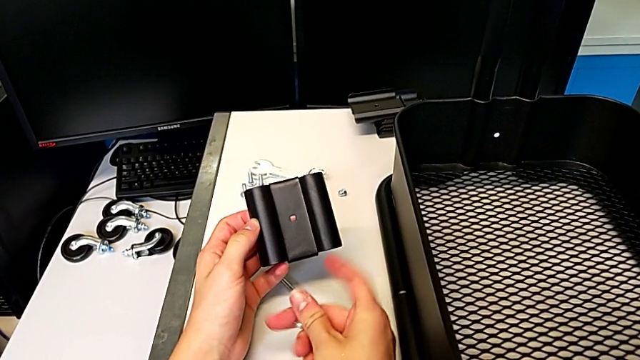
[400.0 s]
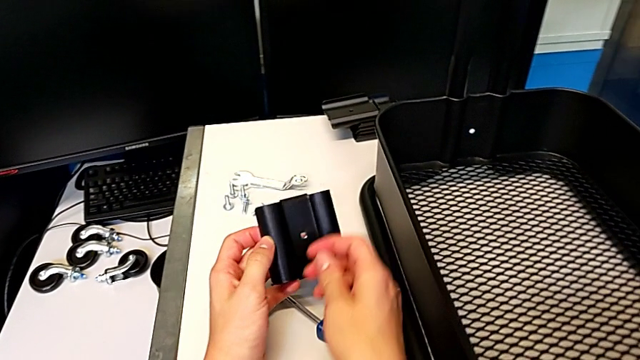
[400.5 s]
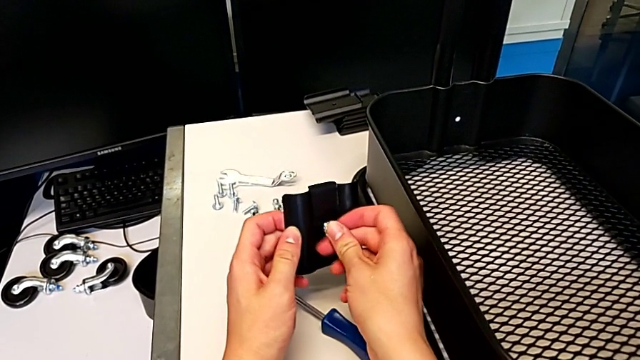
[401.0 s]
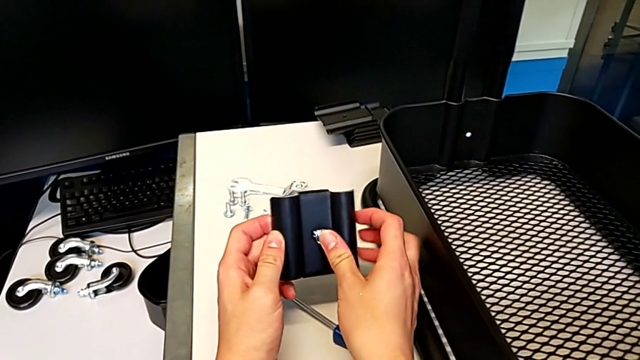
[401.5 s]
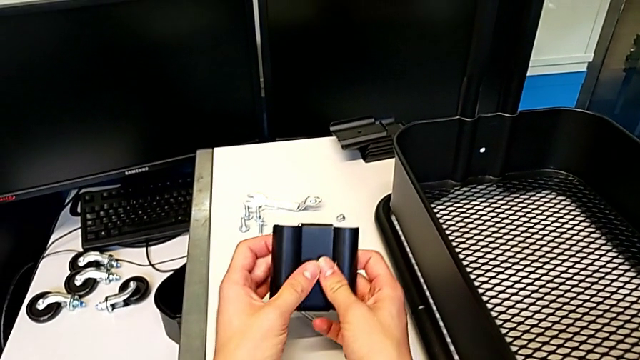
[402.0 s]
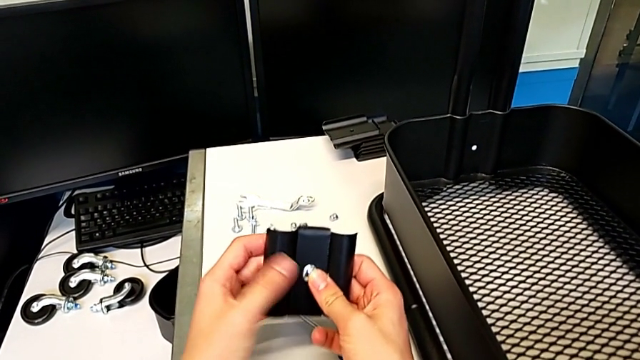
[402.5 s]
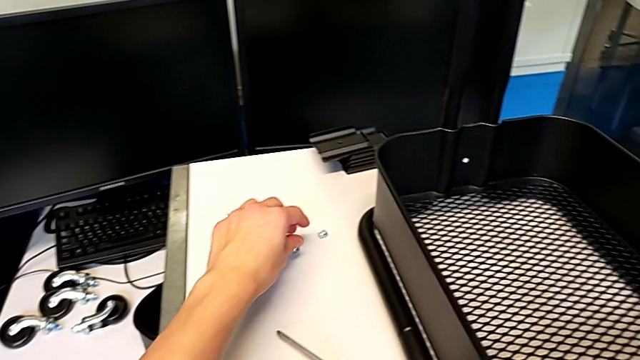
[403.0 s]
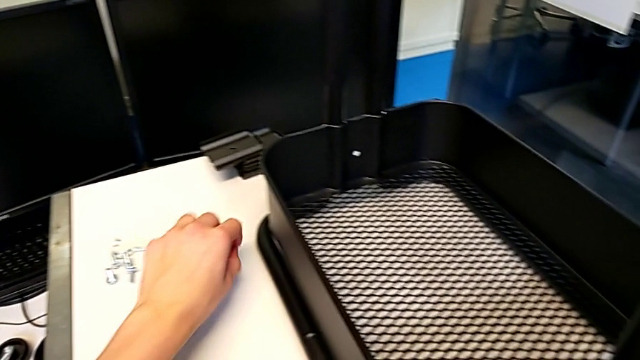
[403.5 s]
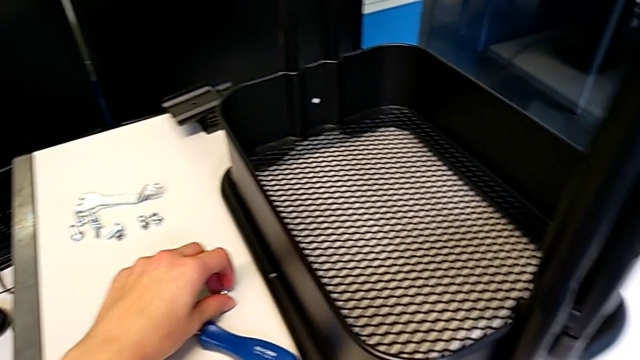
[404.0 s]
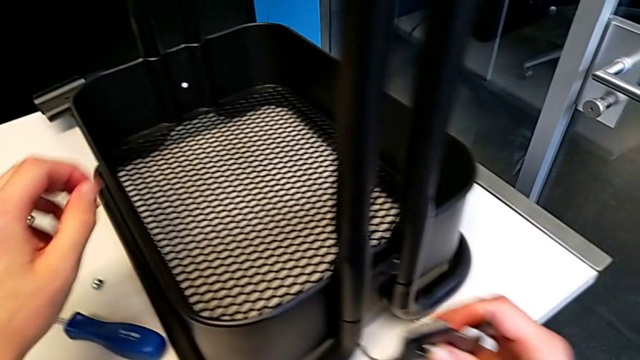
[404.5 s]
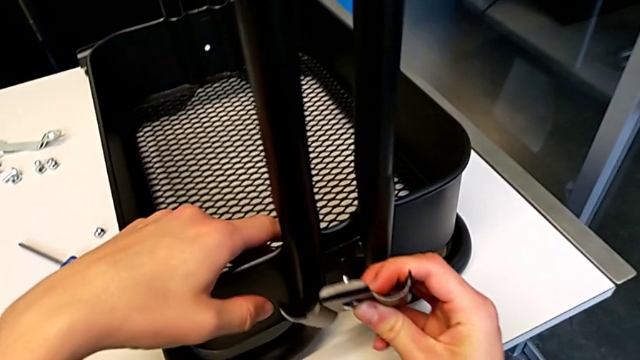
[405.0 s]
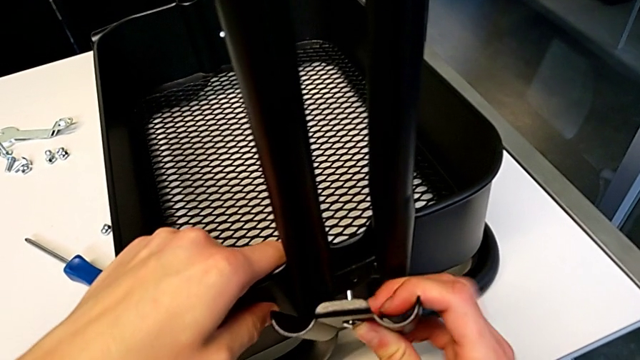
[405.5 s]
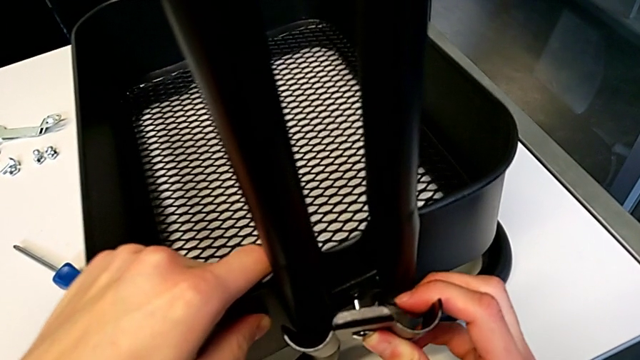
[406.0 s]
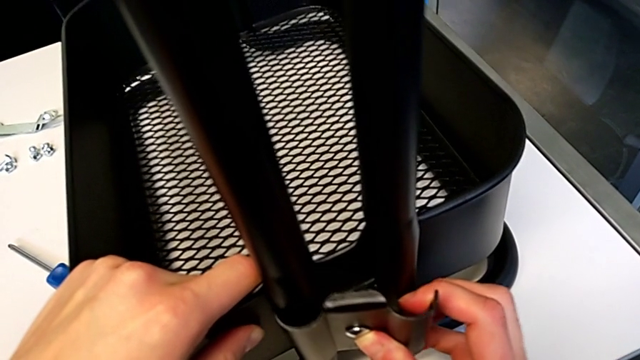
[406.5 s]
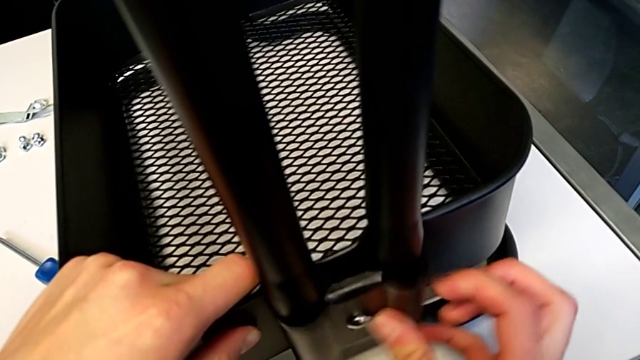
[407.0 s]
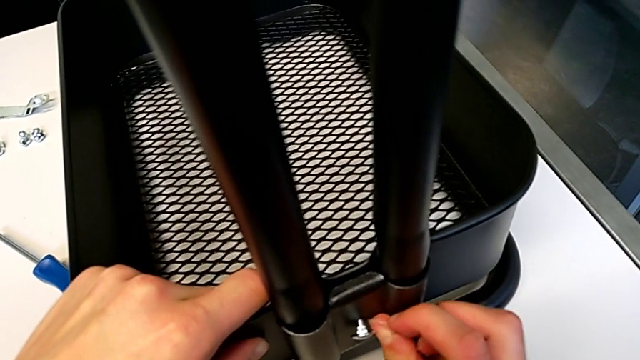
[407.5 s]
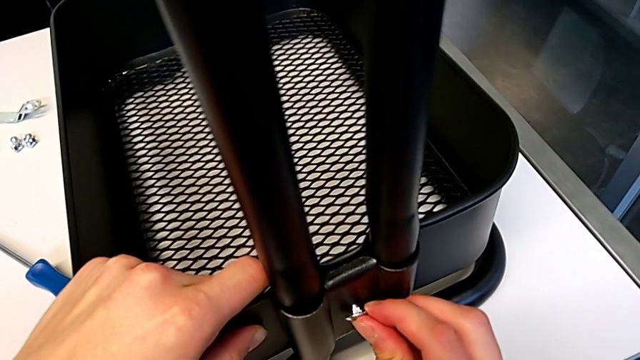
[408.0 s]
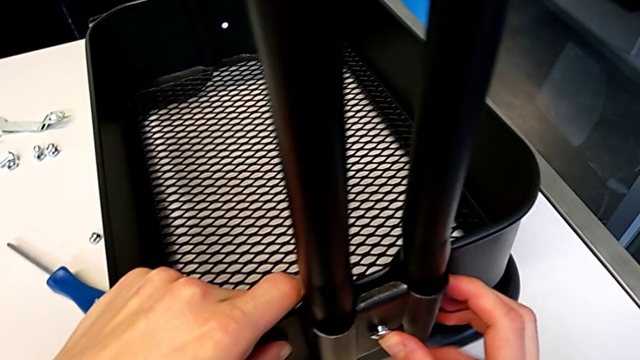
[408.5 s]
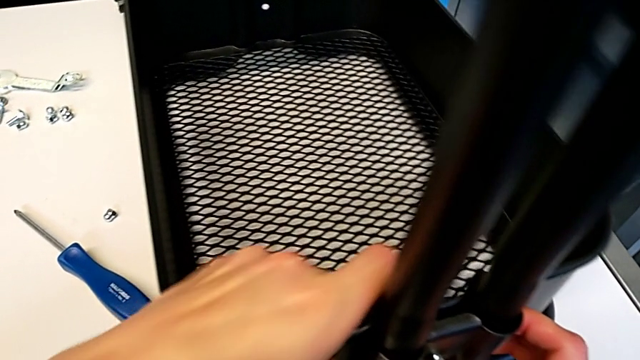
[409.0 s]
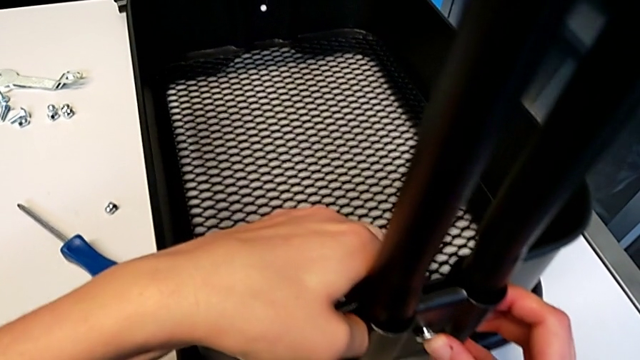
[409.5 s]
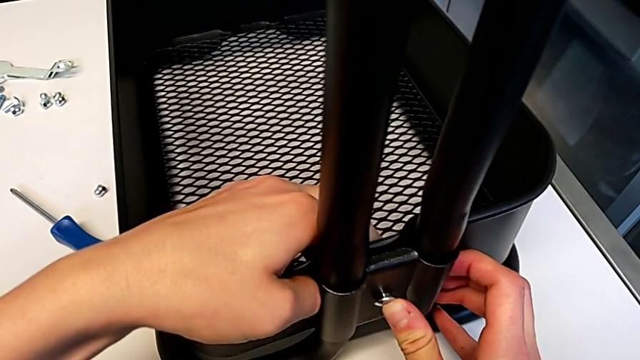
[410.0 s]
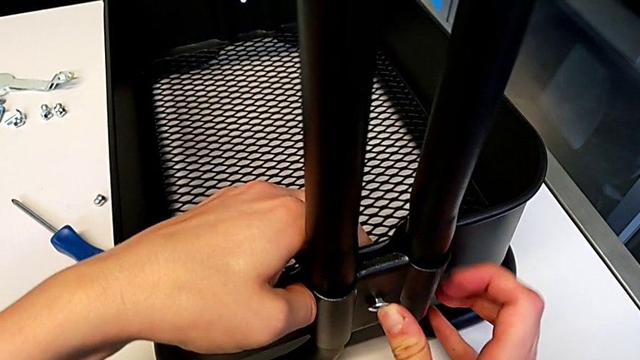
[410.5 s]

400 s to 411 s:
The camera wearer is assembling the first bracket in the bottom tray. They insert the bolt, grab the hexagon cap nut, place it, assemble the bracket and insert the bolt.

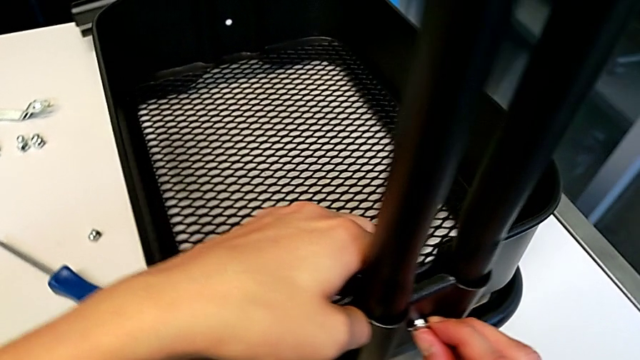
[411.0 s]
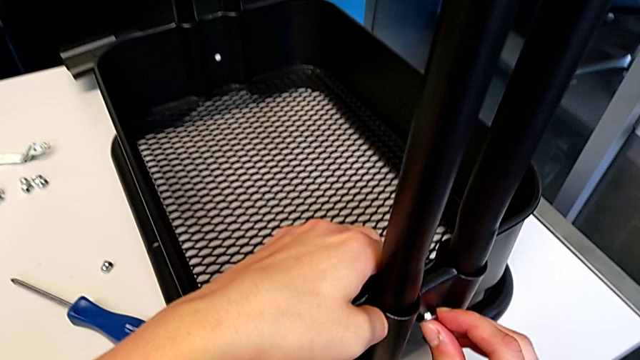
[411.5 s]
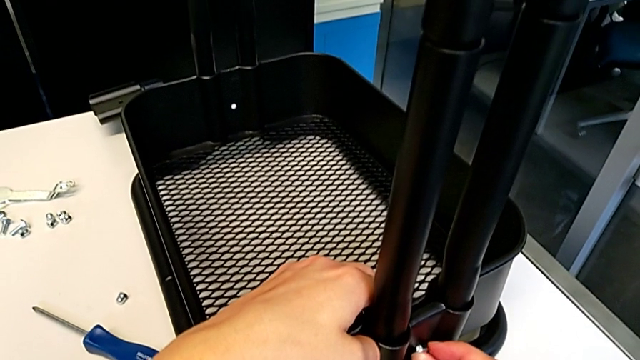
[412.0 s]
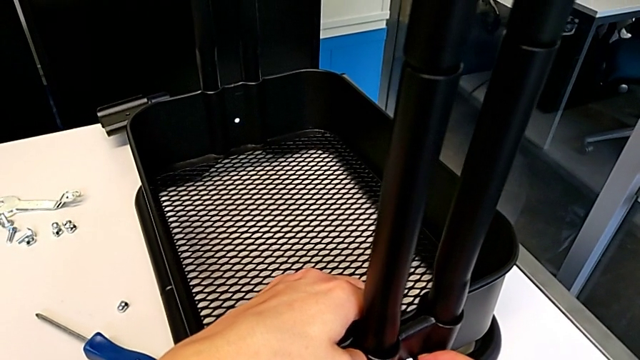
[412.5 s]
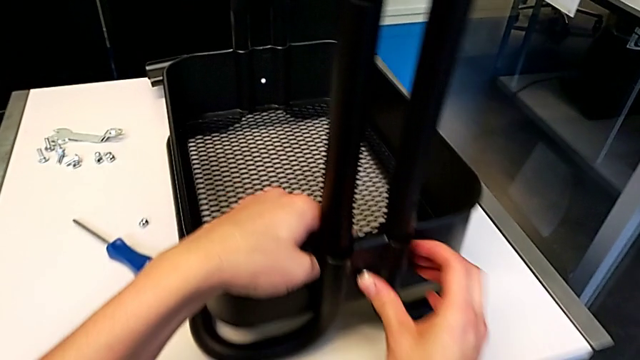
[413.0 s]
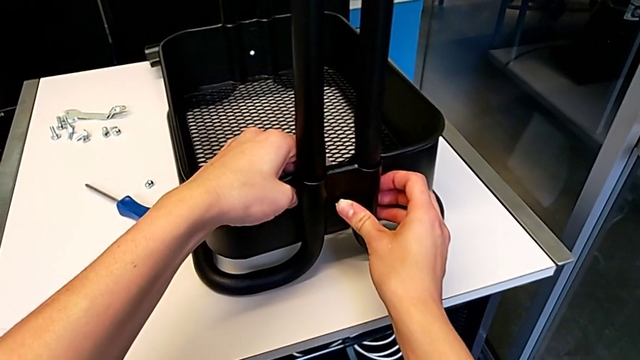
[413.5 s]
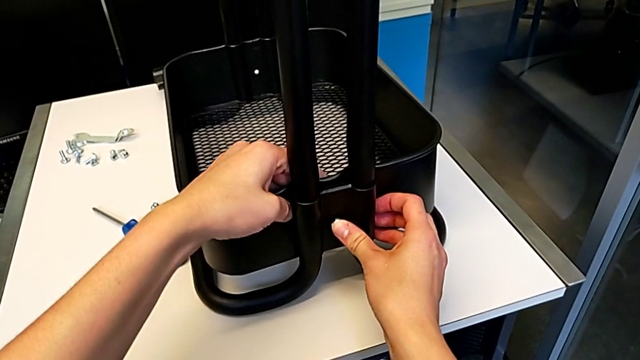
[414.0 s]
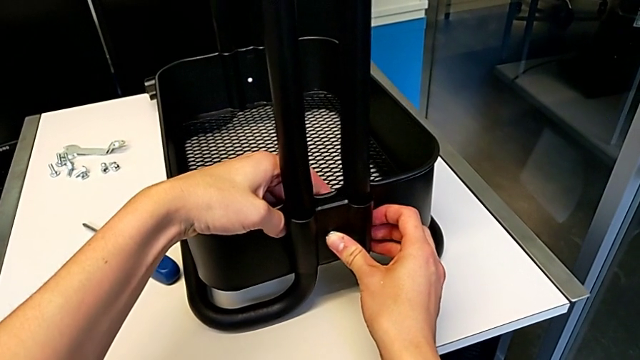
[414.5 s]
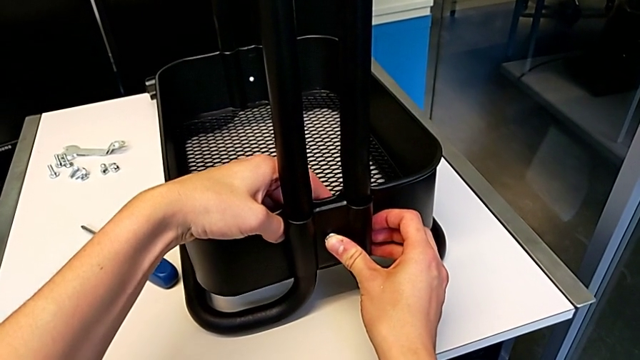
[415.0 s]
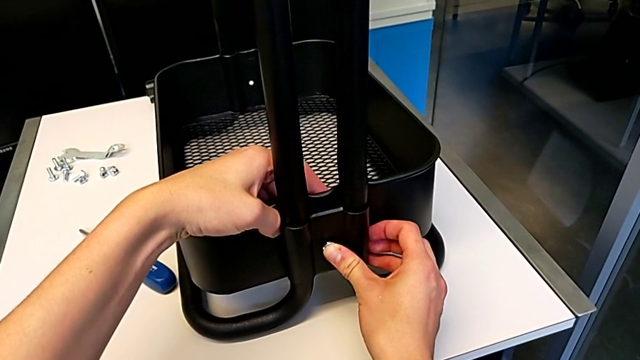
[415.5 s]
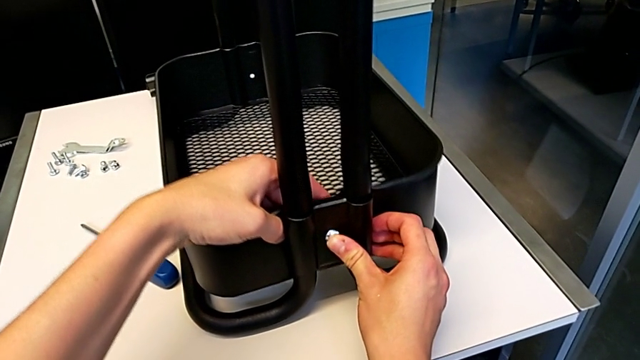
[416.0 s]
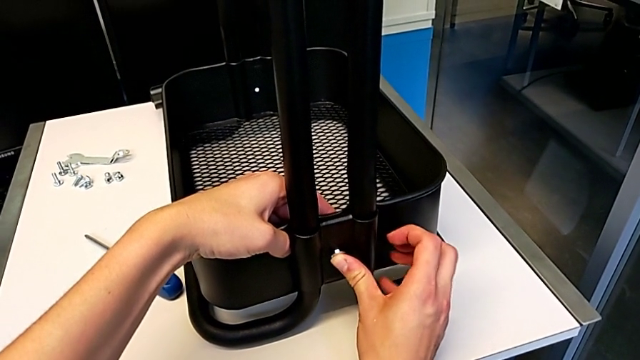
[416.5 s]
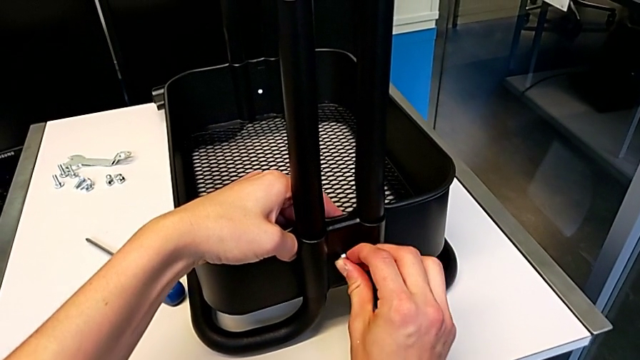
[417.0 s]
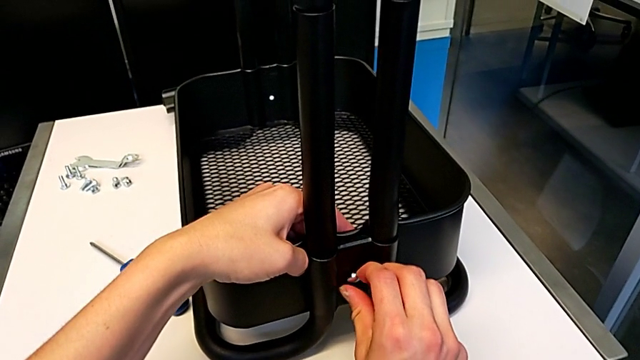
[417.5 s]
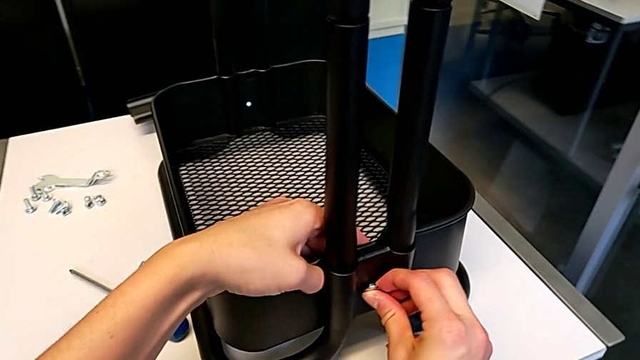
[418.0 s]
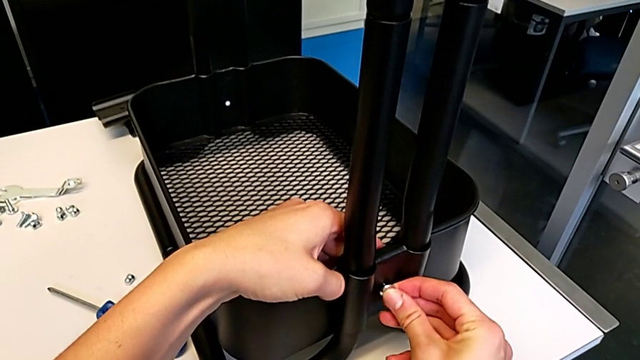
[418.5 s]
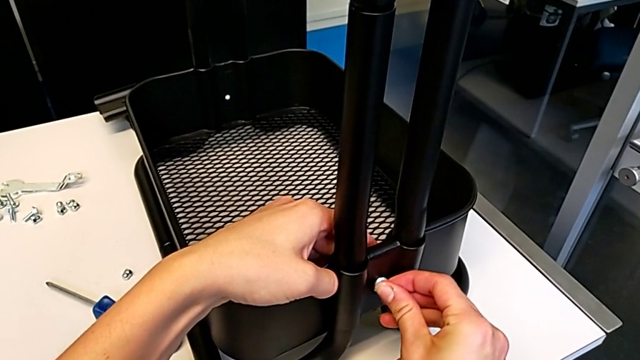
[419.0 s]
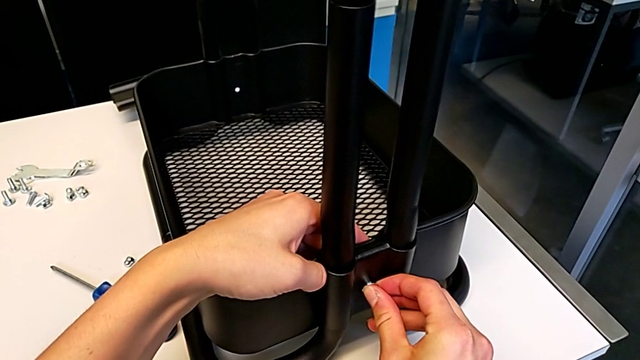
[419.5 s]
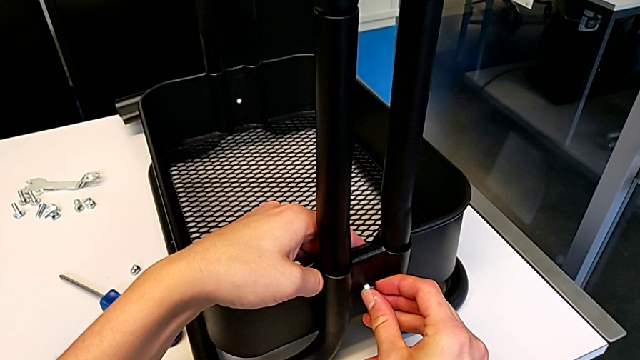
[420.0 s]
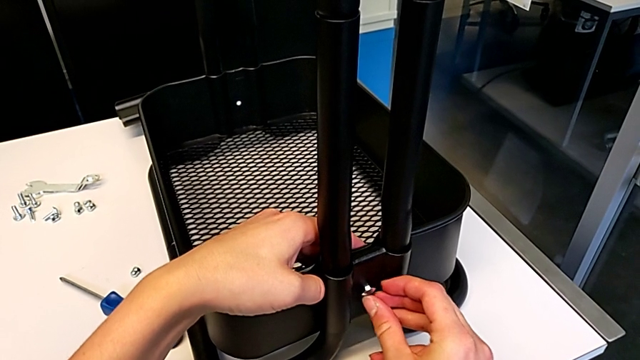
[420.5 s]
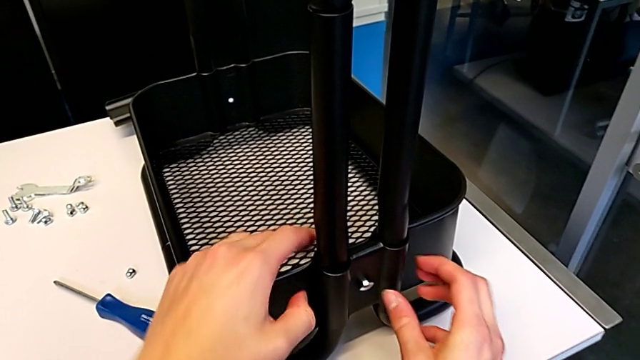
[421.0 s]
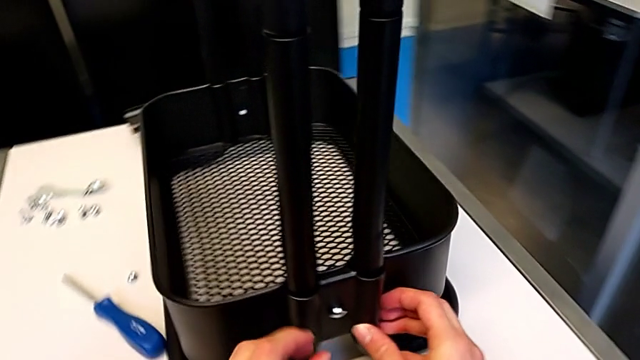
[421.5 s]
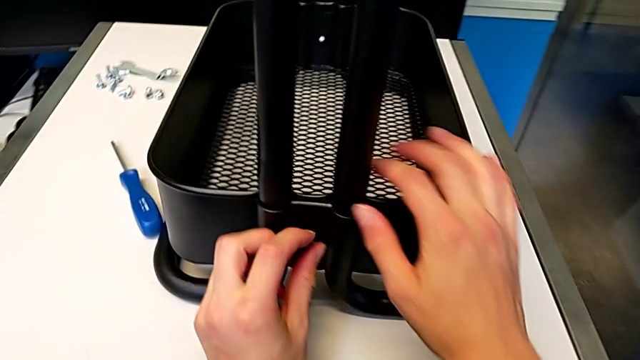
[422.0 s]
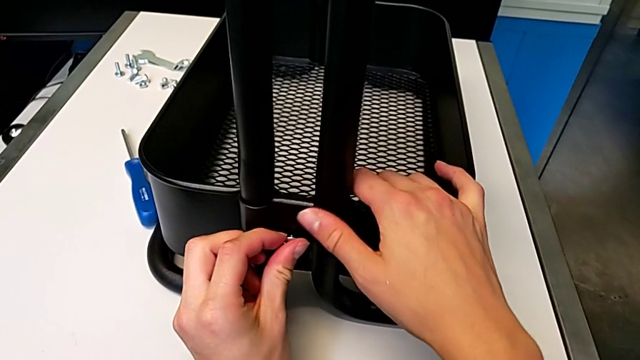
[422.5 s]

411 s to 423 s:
The camera wearer is assembling the first bracket in the bottom tray. They align the grid tray and begin to align the bolt.
